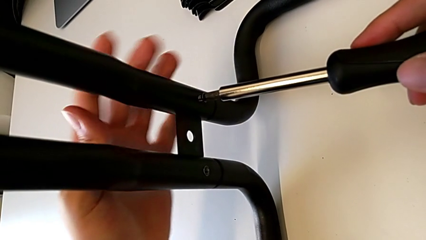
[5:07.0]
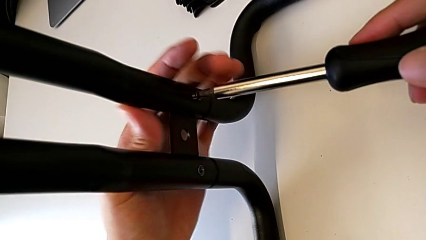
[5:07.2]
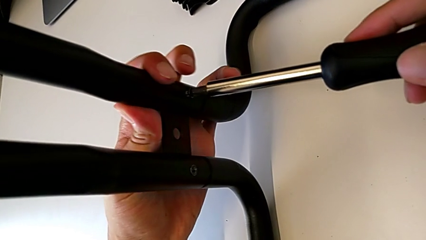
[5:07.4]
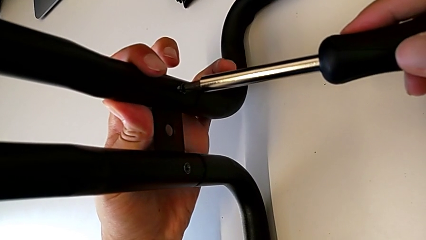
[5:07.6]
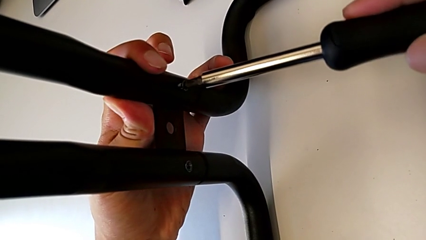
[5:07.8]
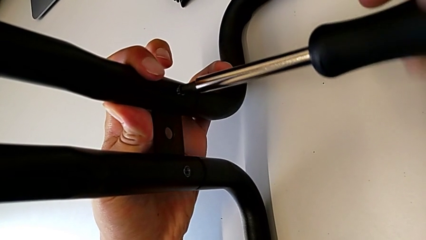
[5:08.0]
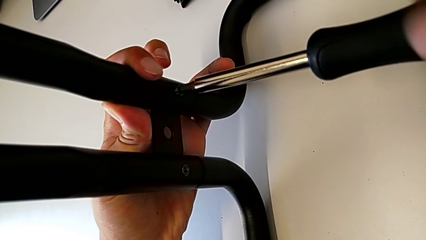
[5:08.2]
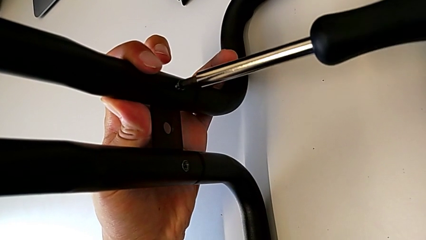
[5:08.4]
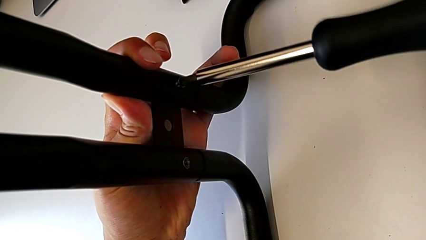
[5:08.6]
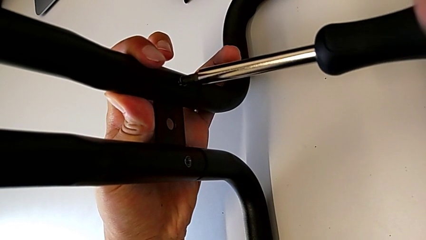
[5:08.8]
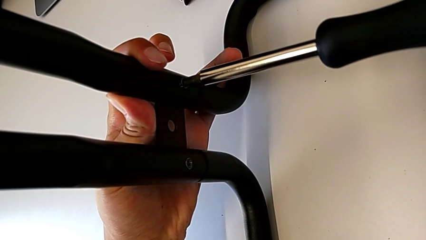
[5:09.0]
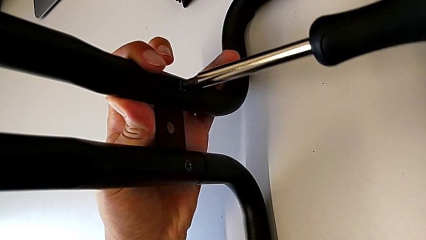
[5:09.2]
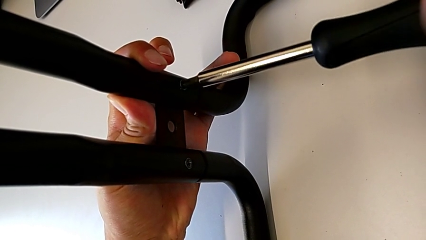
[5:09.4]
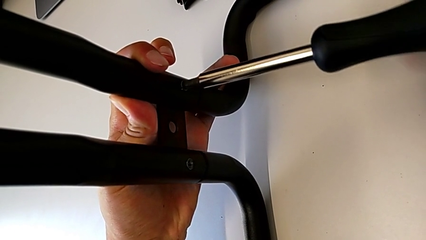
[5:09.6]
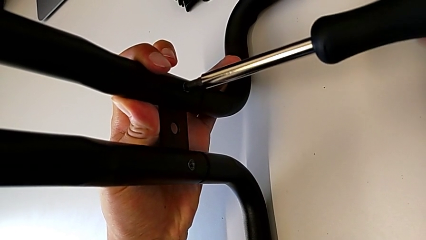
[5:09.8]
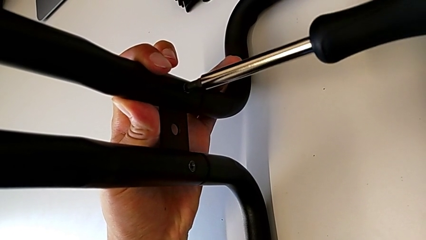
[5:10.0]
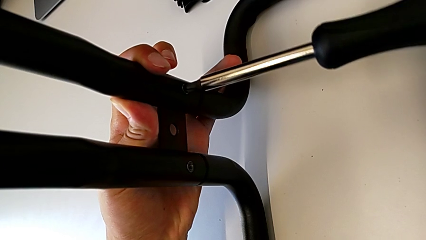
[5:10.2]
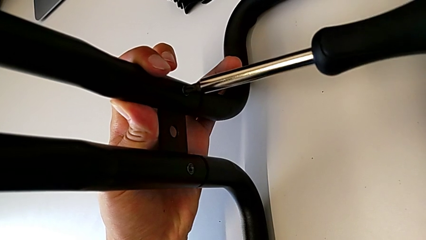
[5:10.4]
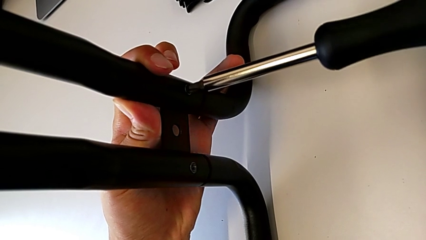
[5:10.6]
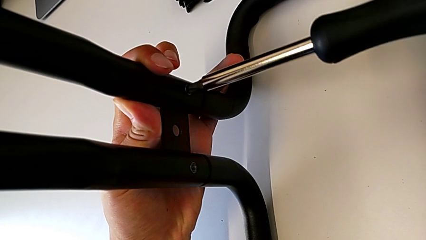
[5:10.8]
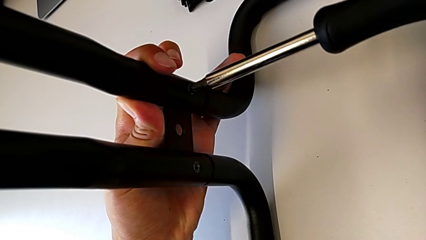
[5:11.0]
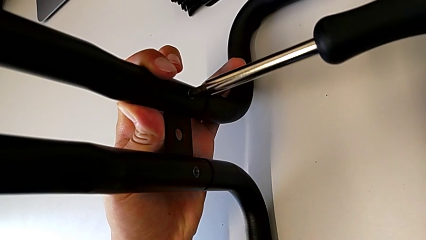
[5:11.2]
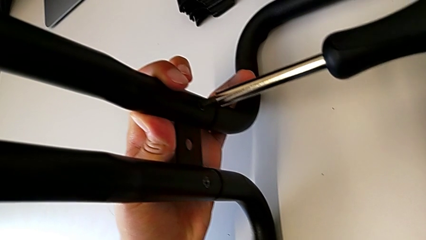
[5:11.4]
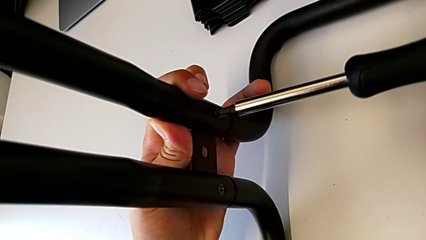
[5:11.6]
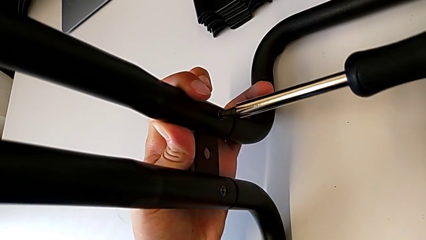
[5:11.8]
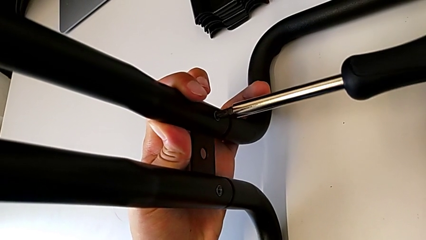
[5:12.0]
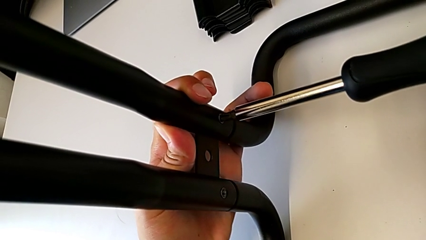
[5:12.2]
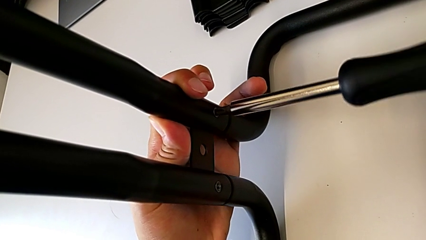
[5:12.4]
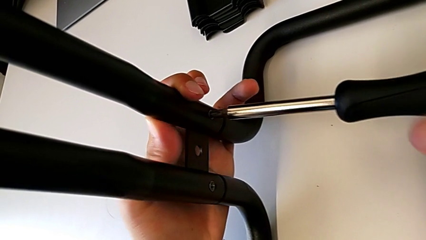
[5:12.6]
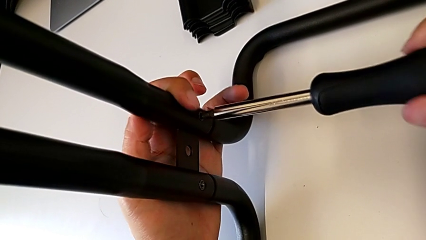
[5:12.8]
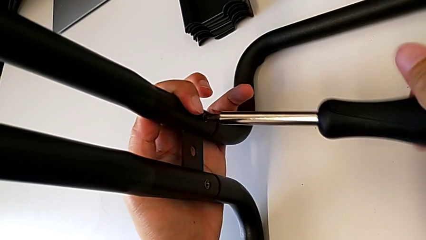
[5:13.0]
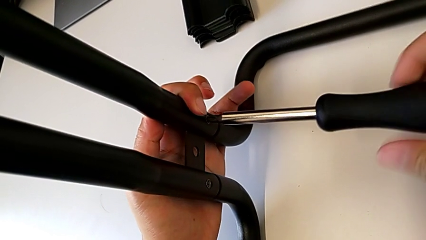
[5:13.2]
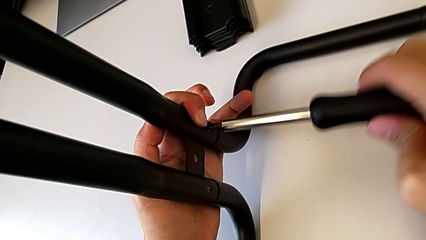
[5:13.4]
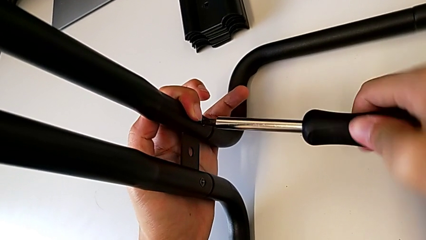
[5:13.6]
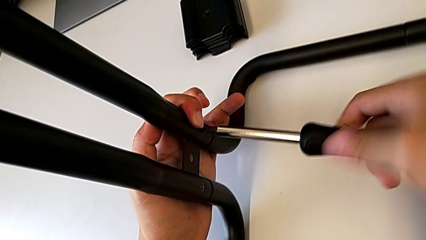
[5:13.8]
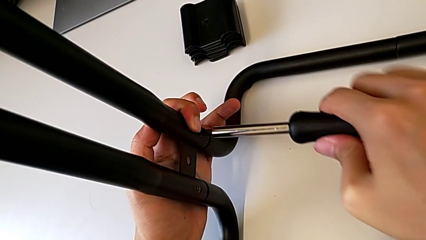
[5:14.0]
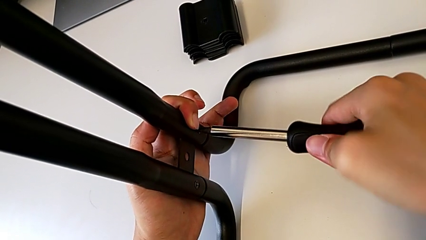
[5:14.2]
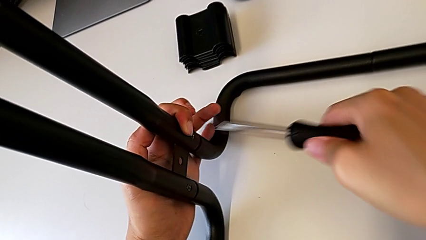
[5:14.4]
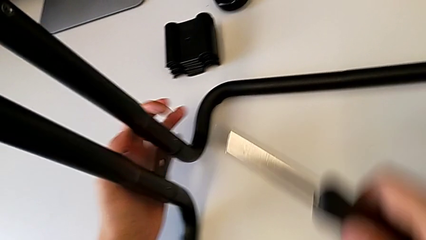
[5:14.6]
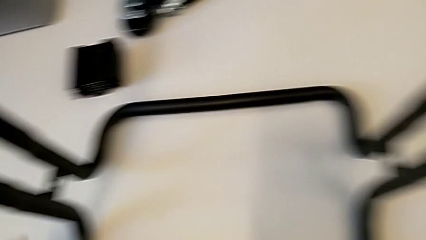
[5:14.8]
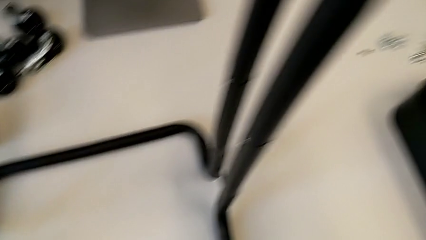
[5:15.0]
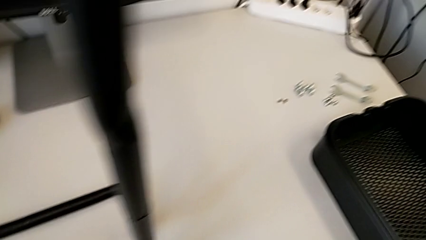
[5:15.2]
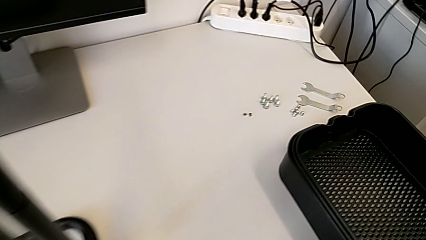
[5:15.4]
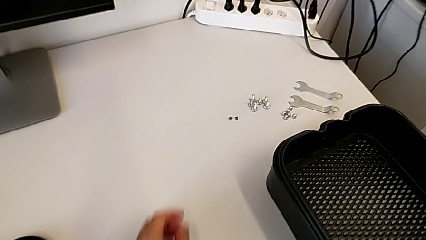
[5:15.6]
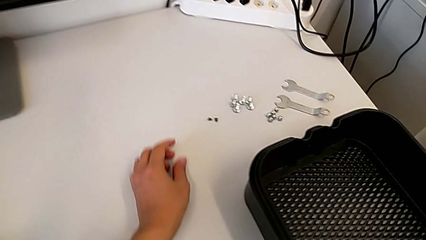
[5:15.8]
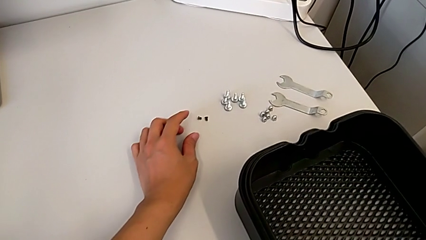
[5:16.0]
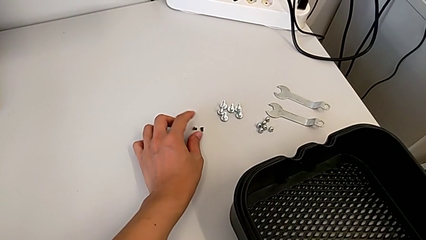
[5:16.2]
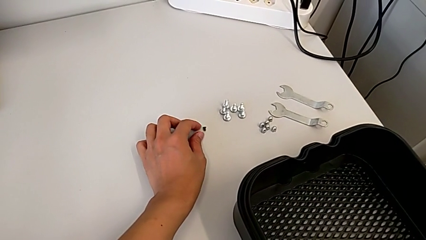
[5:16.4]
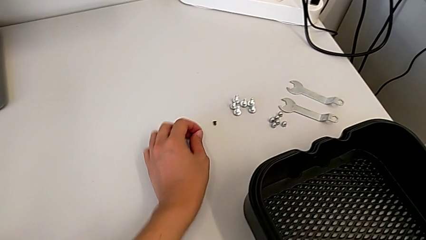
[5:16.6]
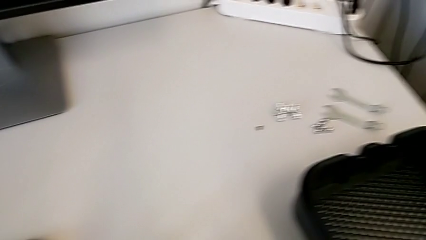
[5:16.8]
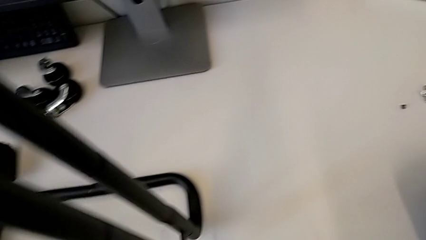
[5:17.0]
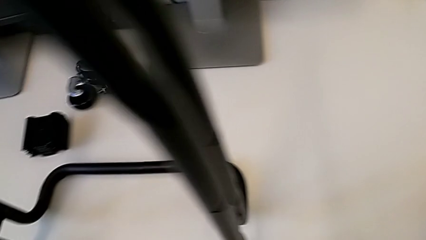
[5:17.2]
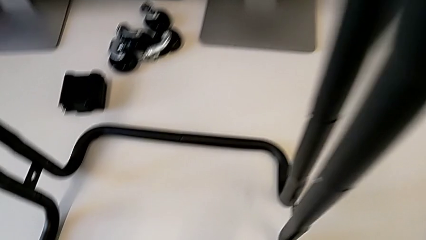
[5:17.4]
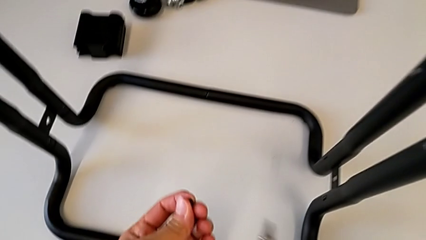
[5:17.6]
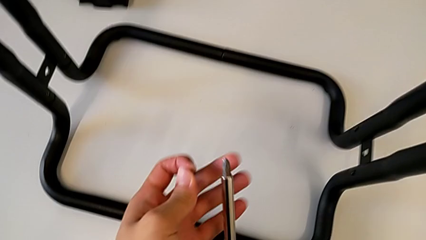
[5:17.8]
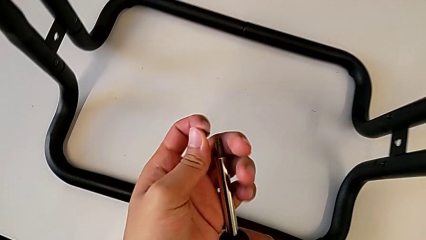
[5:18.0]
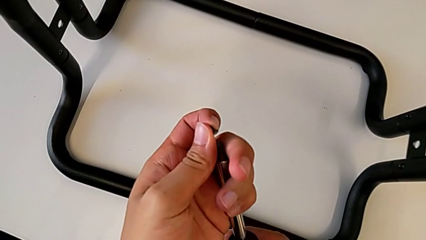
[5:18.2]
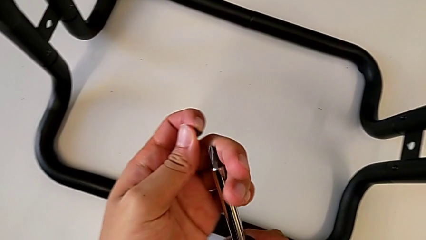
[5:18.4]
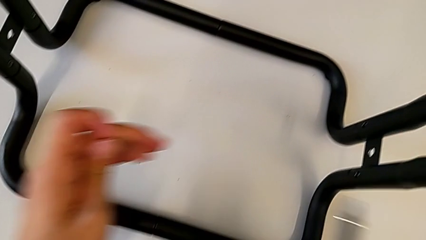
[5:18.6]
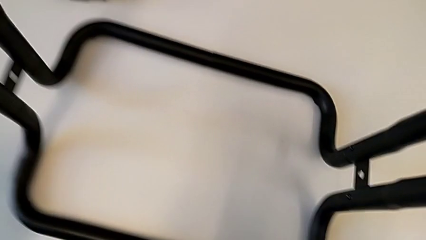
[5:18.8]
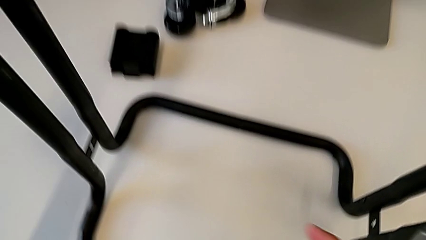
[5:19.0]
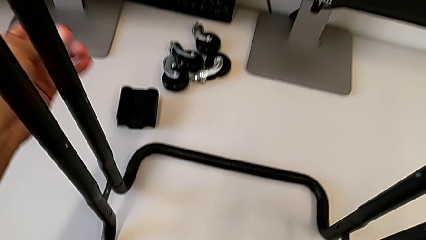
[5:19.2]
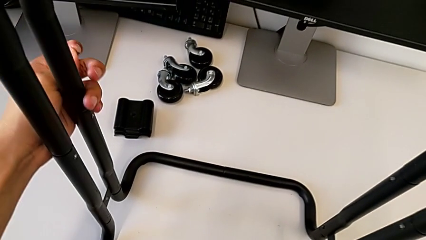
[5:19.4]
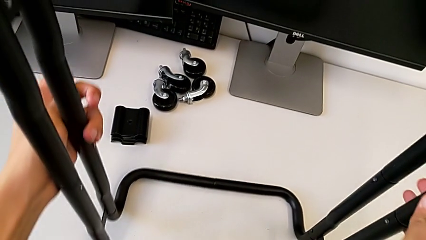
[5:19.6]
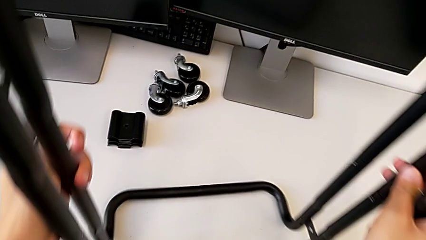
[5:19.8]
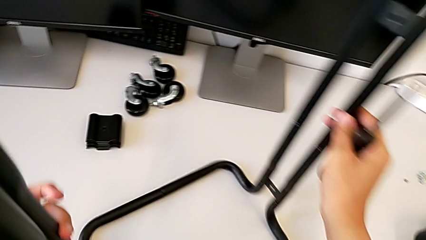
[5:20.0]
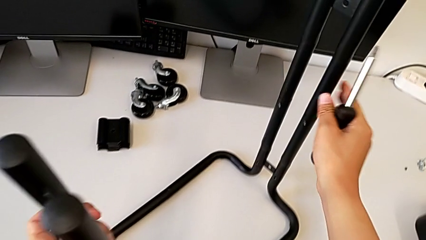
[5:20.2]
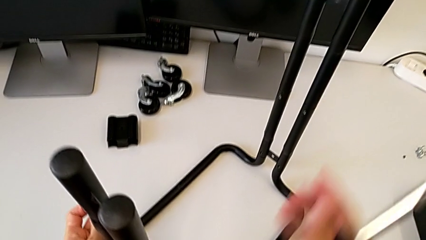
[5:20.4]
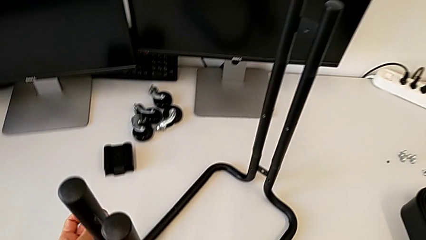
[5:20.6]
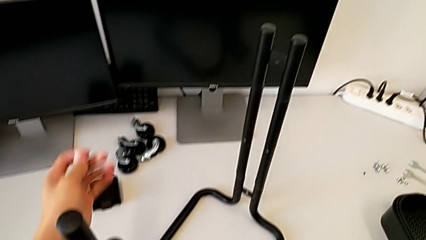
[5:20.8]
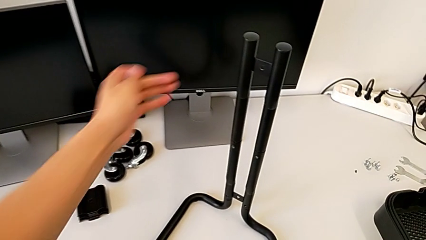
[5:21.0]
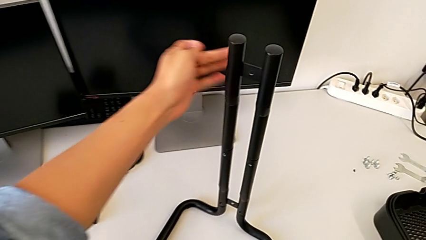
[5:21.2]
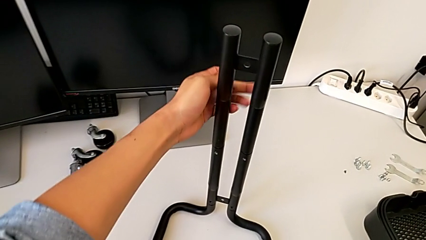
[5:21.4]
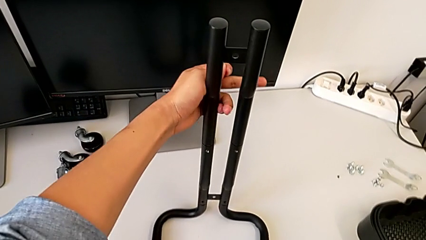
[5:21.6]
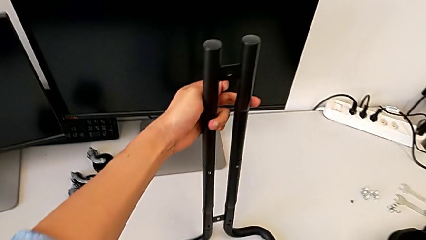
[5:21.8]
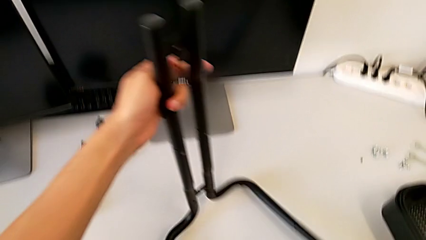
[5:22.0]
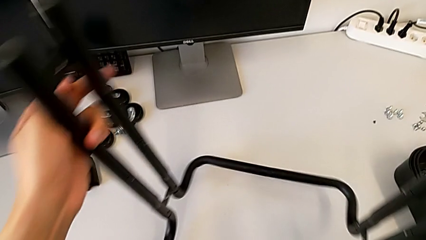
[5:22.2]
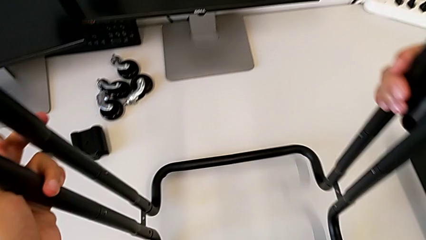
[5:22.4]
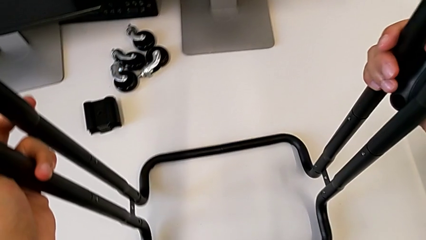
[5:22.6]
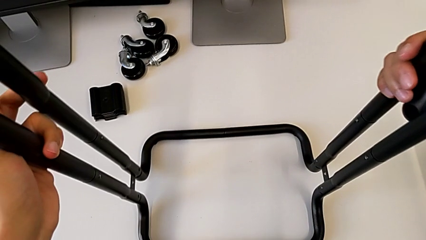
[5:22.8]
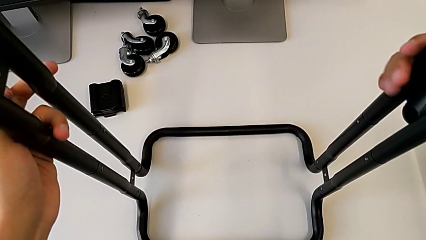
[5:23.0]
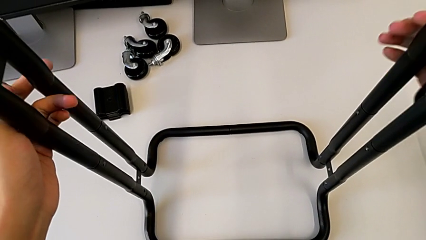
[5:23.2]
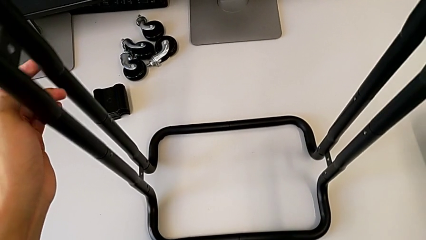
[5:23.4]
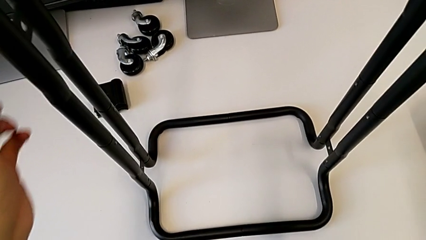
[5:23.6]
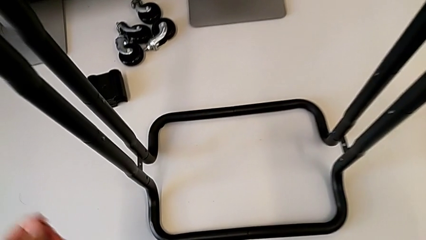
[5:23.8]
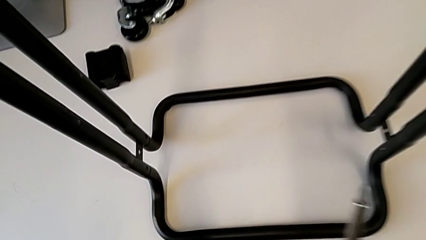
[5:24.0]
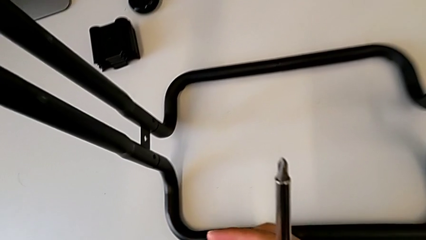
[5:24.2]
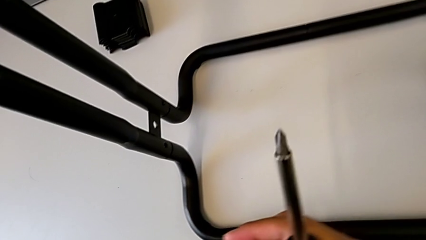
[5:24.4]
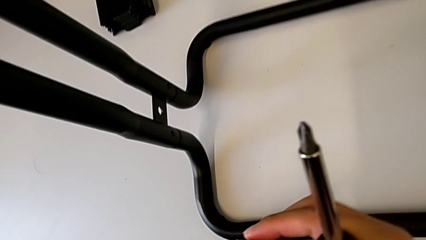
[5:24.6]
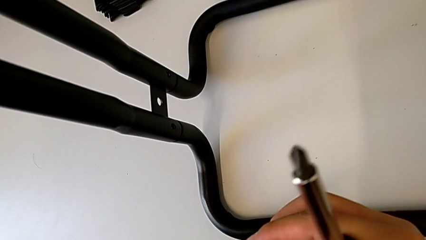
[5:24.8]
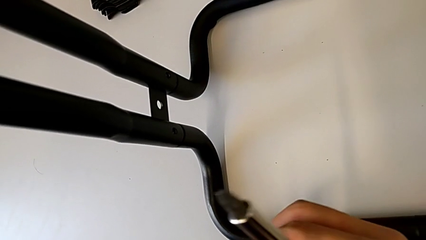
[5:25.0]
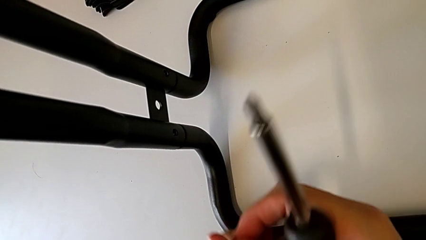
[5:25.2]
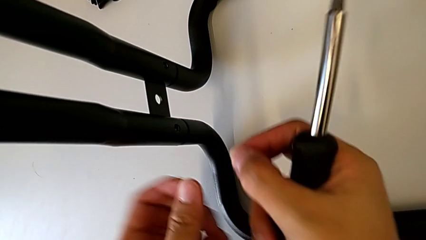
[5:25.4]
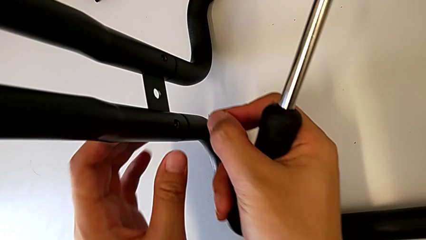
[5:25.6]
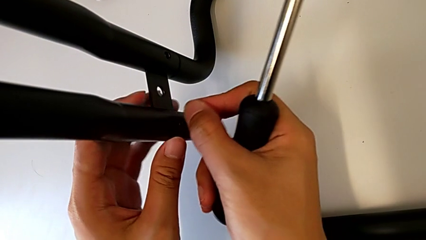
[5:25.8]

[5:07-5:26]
The camera wearer is assembling the base frames and side bars. They keep screwing the second screw.
